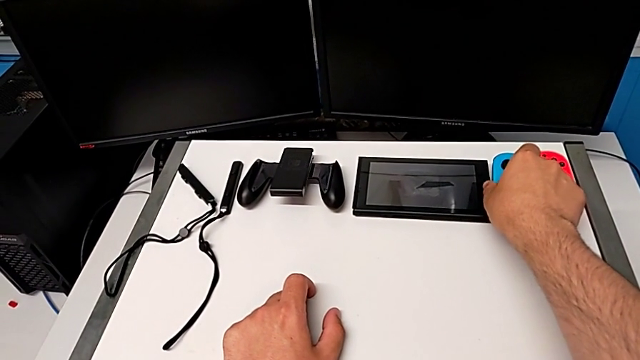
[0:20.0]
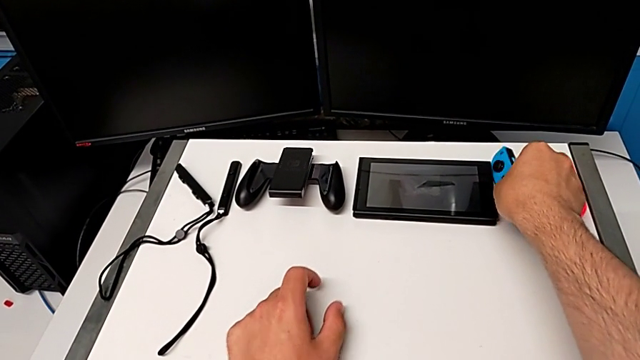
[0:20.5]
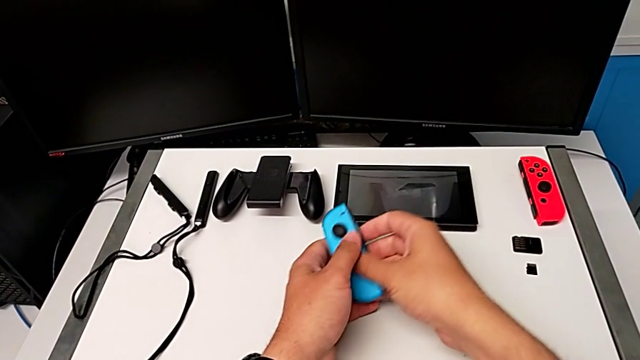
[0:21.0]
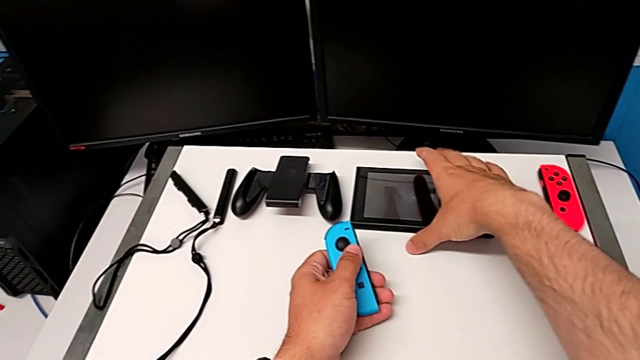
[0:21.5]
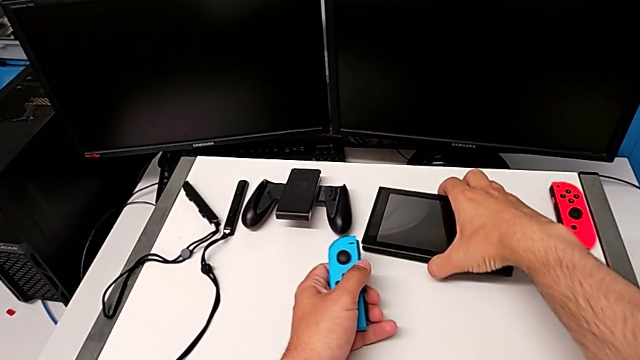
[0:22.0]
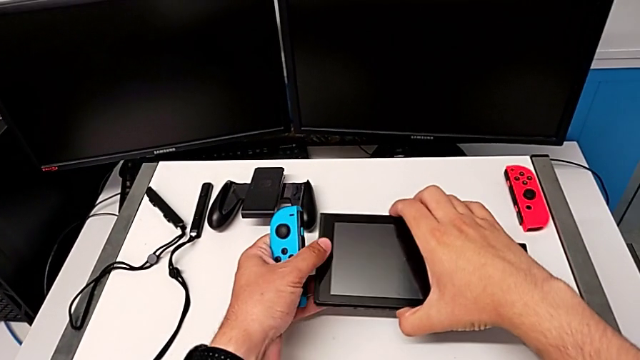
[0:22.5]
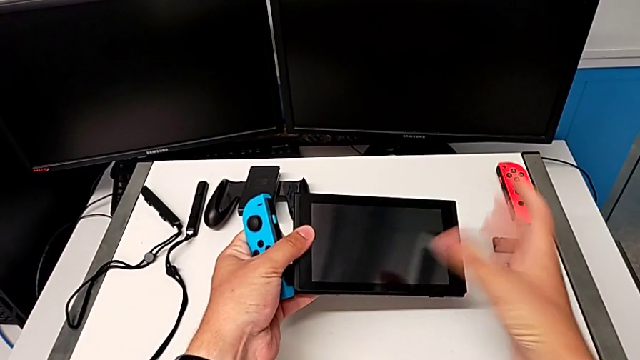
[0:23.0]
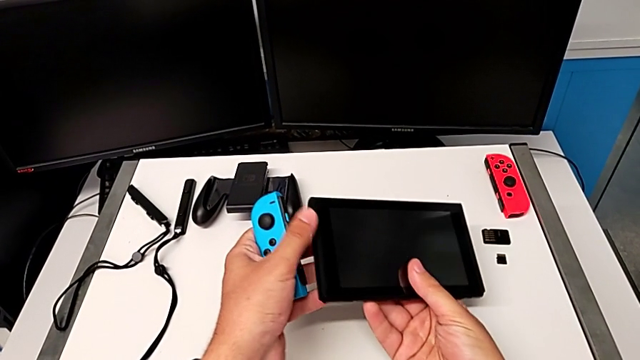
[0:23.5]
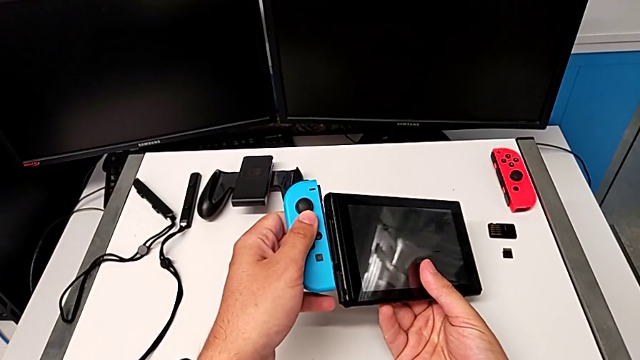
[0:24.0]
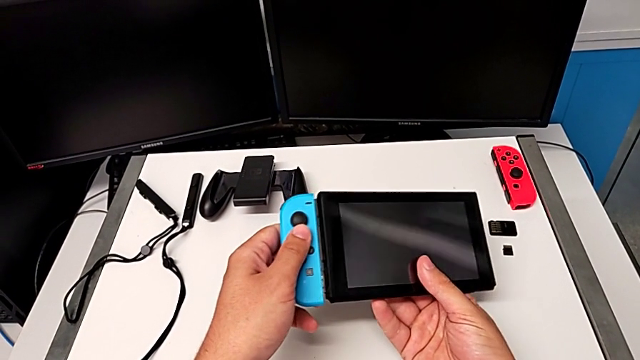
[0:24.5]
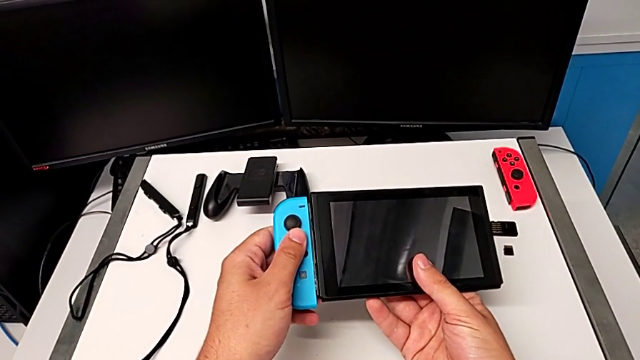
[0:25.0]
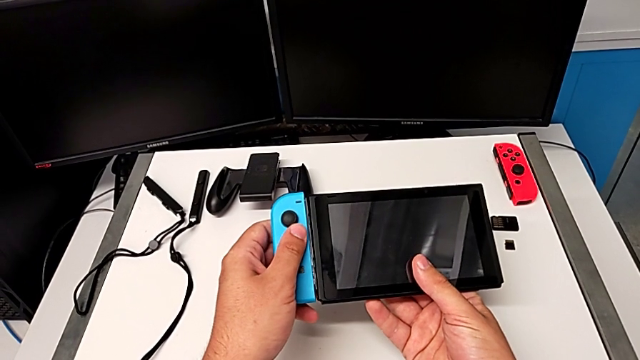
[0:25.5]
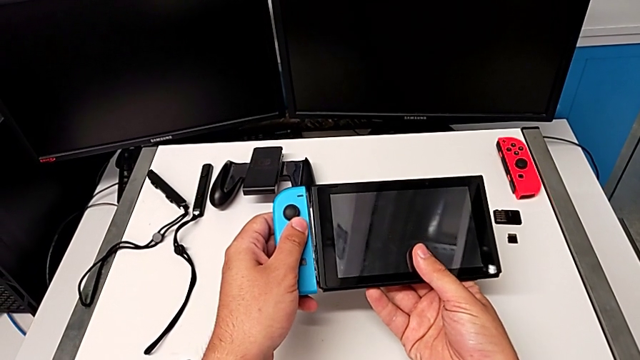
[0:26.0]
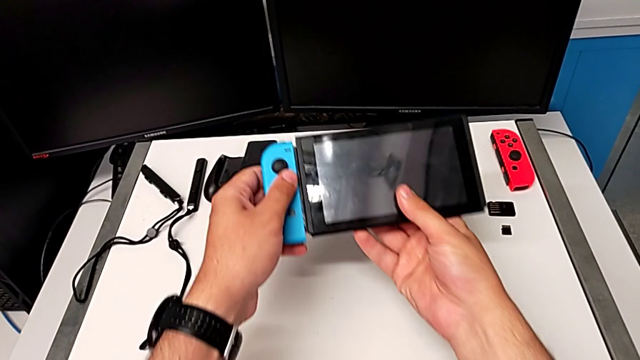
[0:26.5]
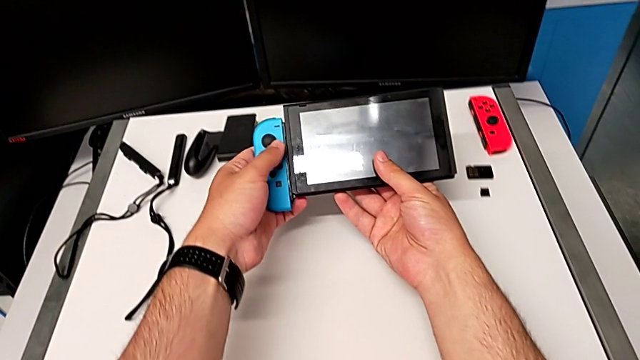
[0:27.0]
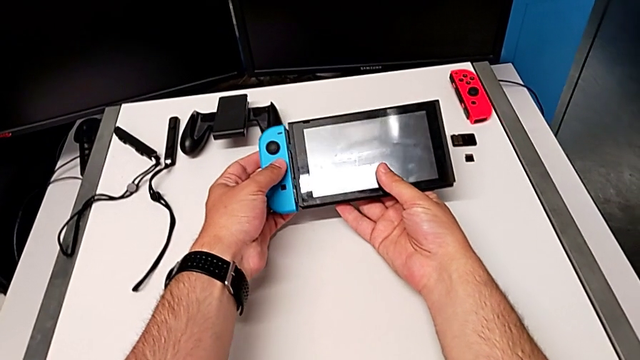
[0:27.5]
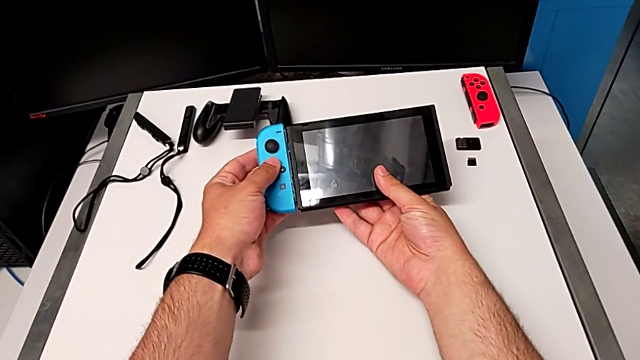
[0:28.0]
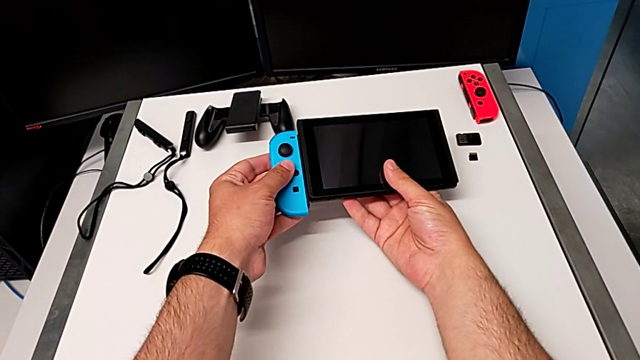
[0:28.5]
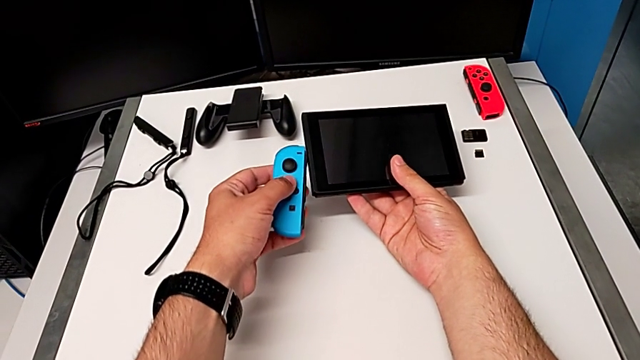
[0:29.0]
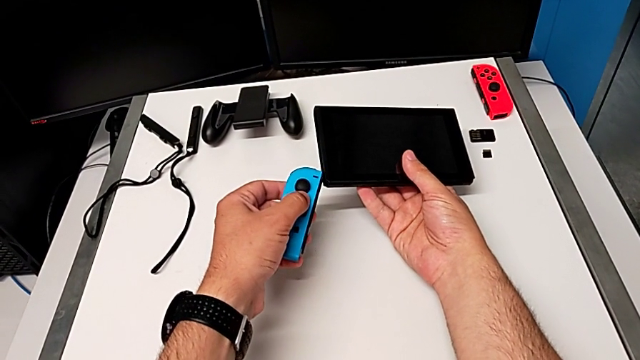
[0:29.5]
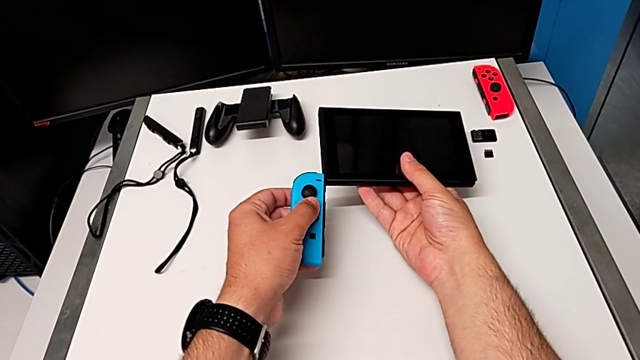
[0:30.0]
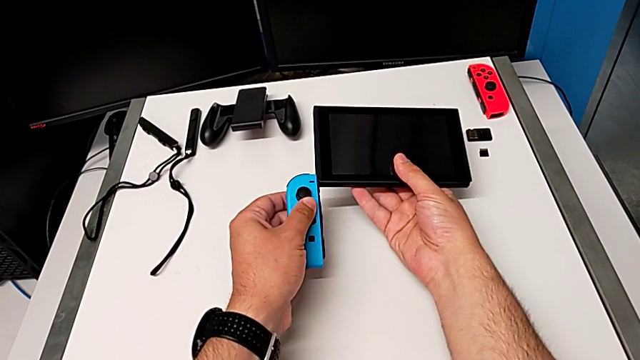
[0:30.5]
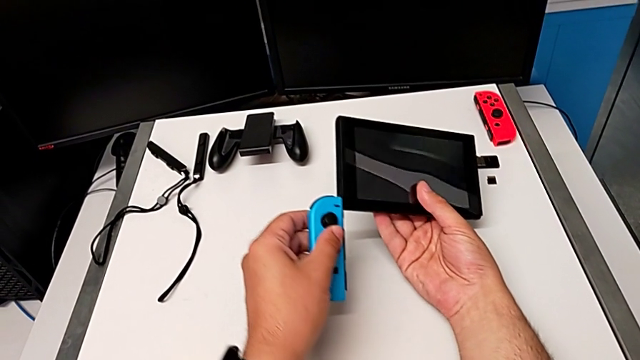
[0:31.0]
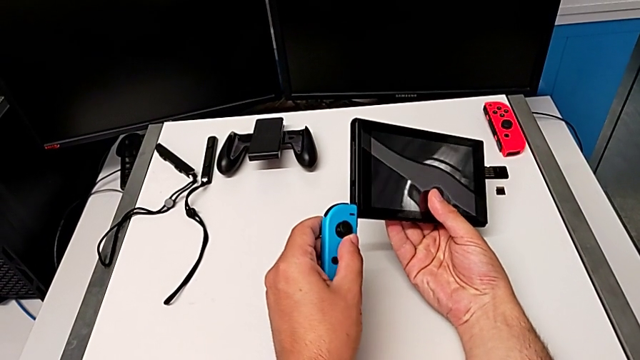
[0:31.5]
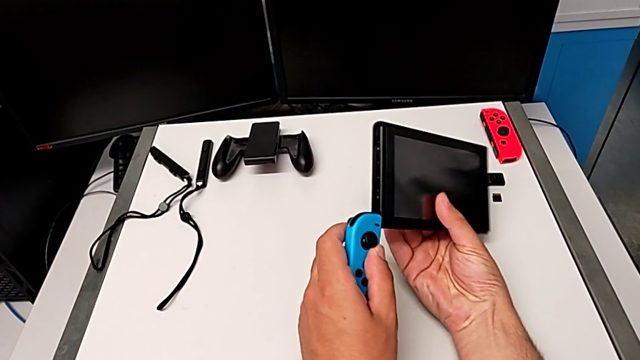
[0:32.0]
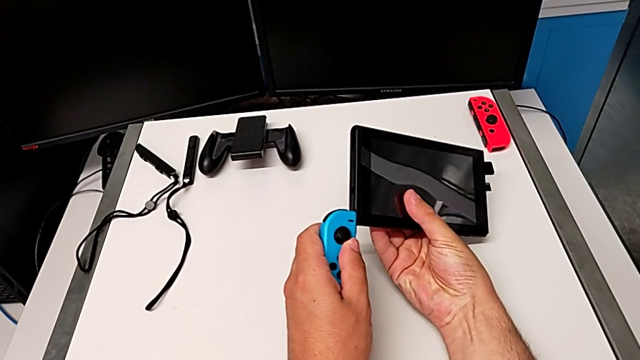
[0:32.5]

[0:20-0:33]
The camera wearer is attaching the Joy-Con controller to the Nintendo Switch. They grab the blue Joy-Con controller, lift it, grab the Nintendo Switch, lift it, flip it, place the Joy-Con controller, hold it and align it.

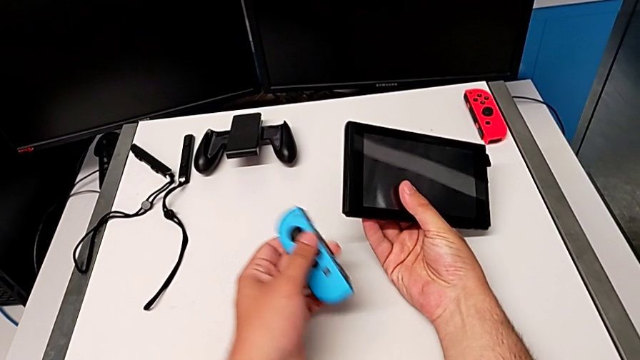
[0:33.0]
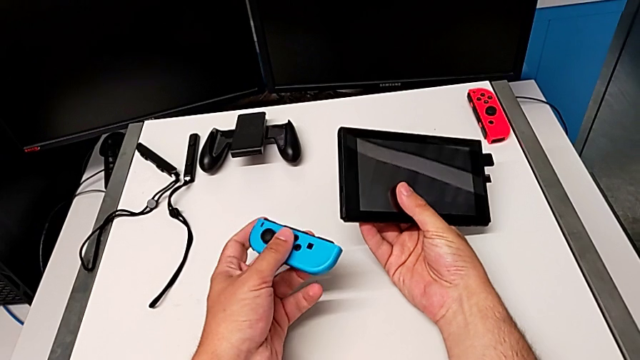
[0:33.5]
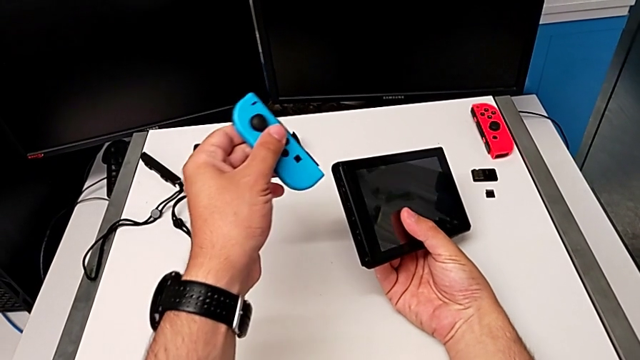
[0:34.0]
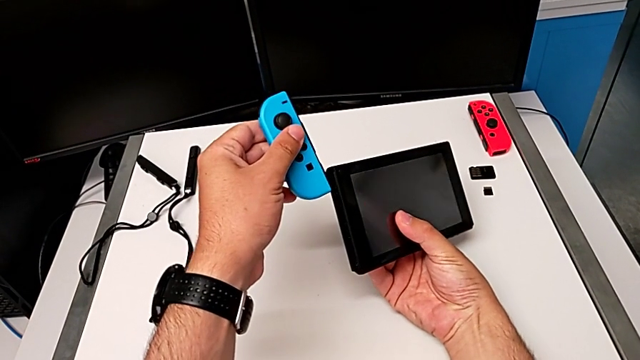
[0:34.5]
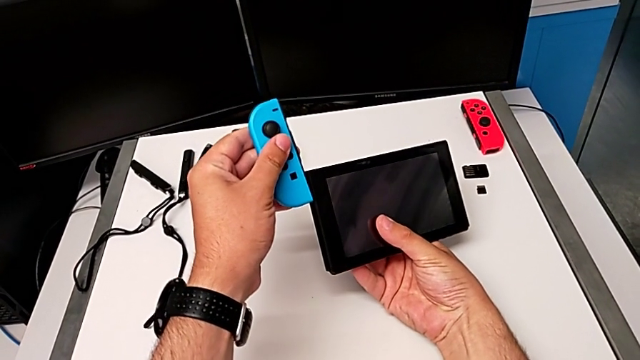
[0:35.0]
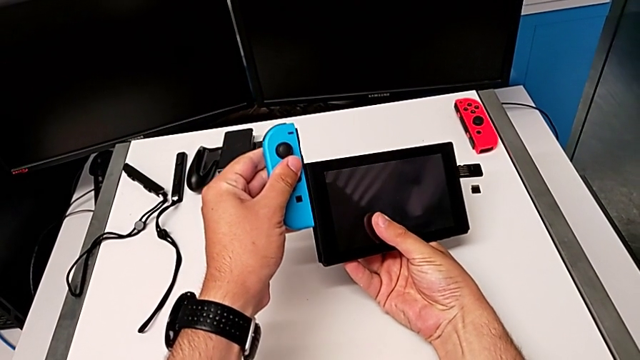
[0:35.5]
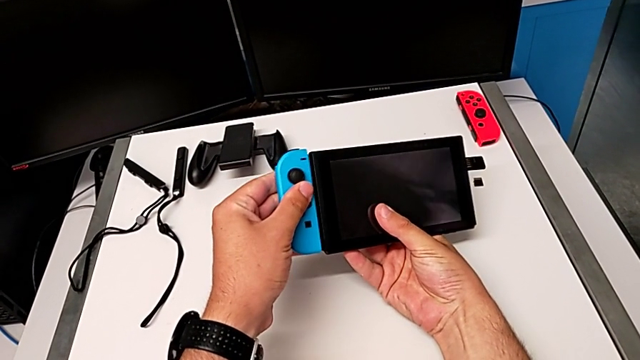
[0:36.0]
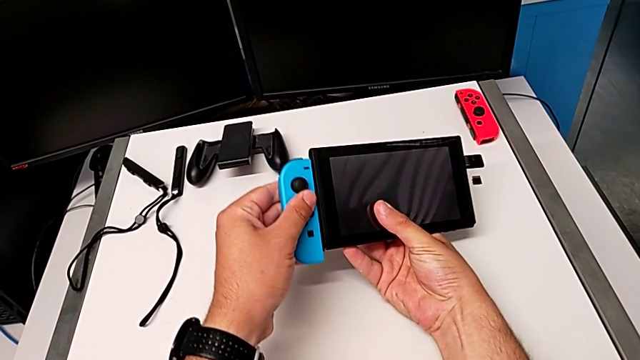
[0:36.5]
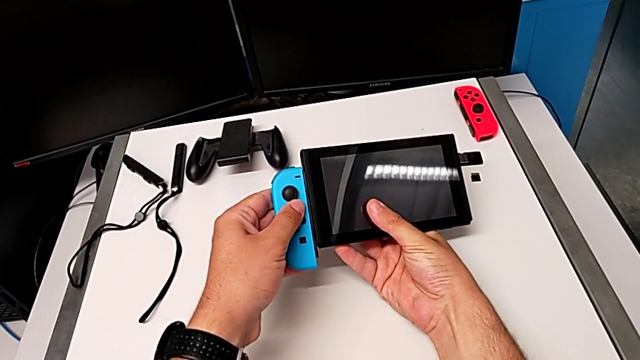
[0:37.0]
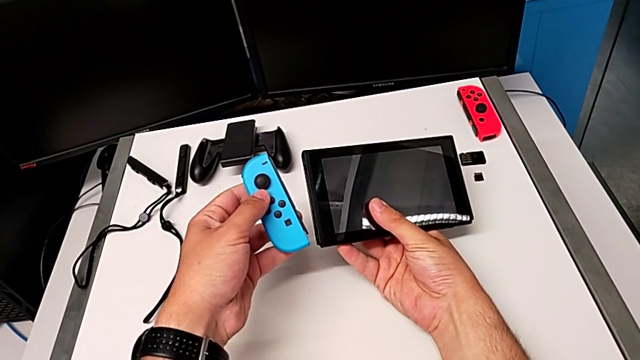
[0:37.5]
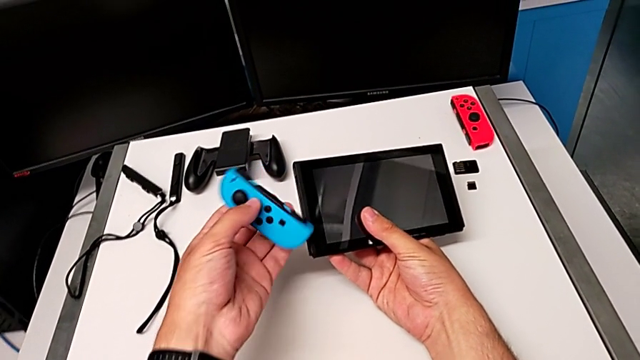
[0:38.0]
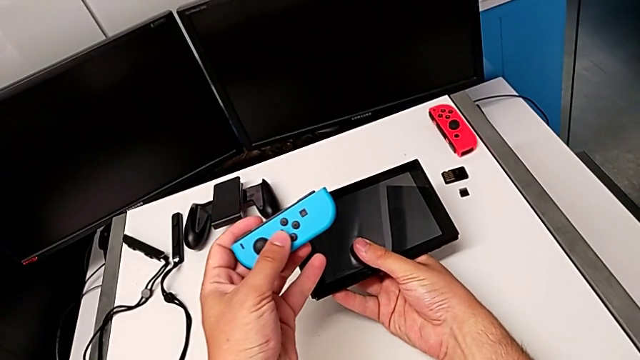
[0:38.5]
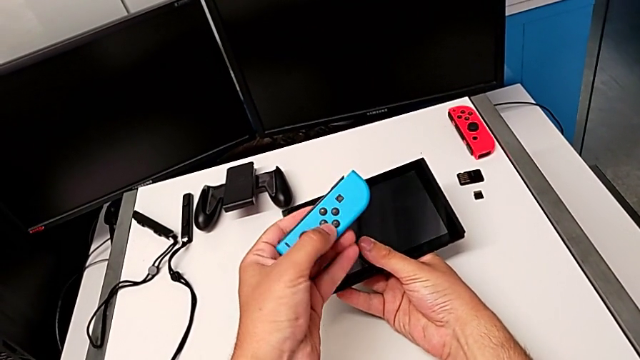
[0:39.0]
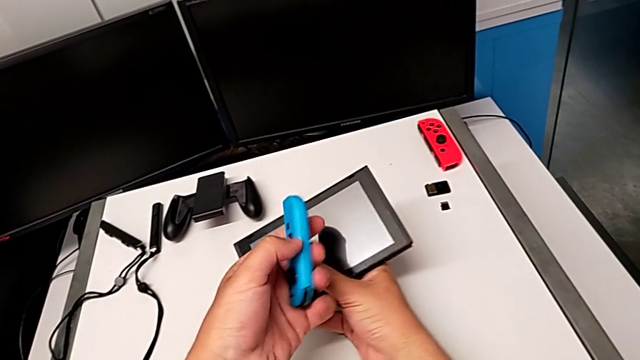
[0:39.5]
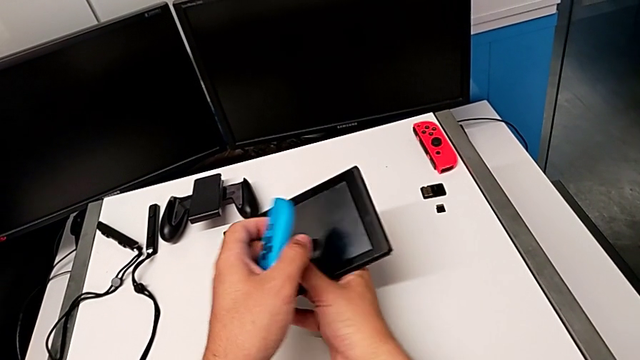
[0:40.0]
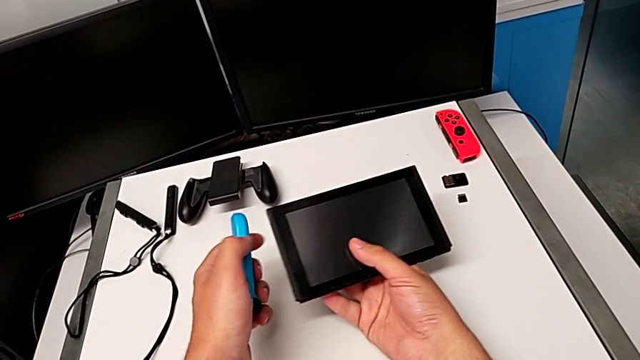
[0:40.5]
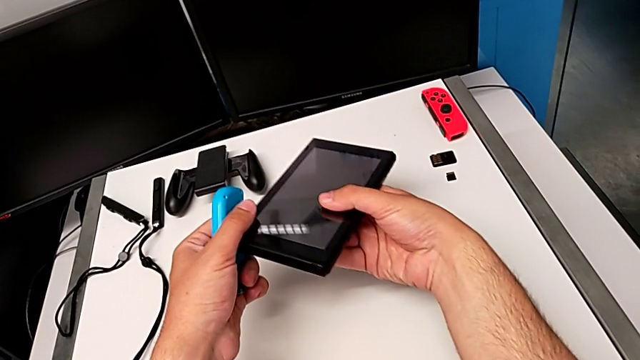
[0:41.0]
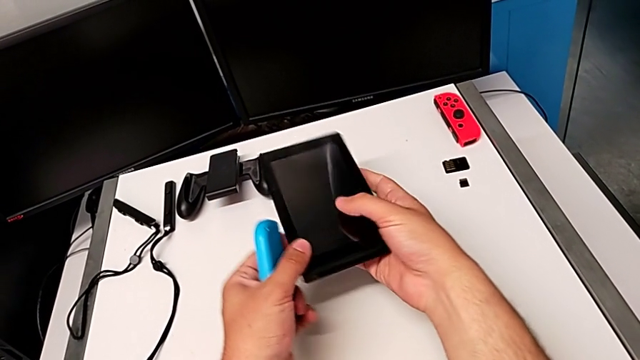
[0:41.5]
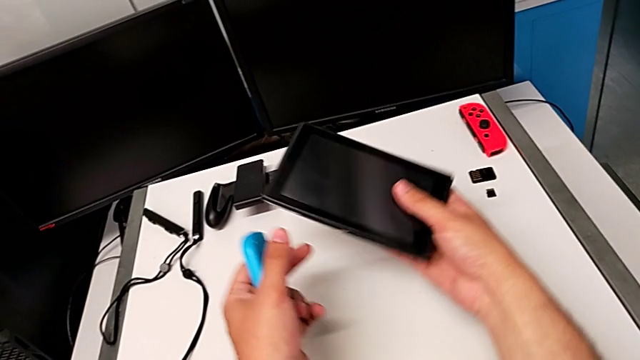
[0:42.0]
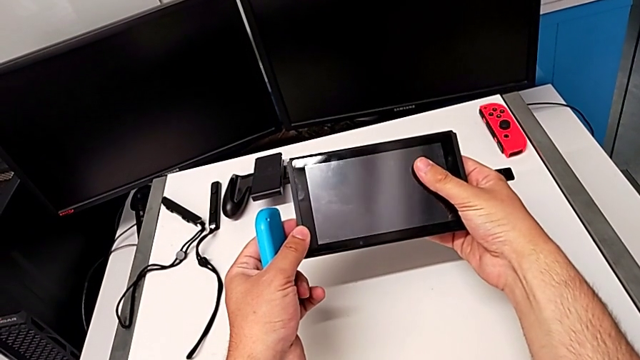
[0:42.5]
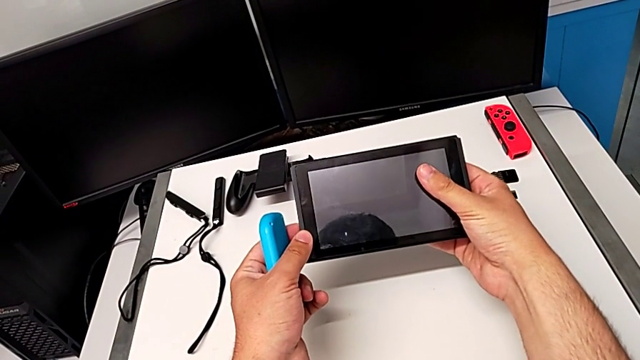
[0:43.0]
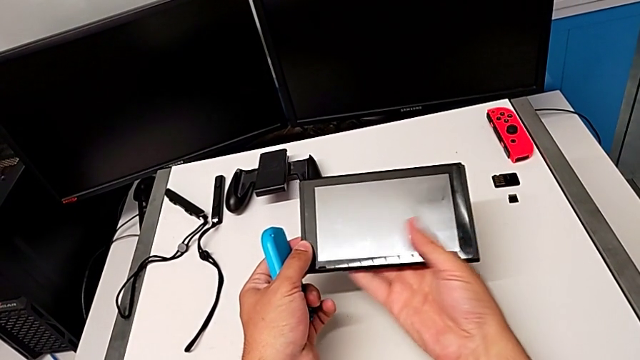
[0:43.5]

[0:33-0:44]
The camera wearer is attaching the Joy-Con controller to the Nintendo Switch. They slide the Joy-Con controller and inspect it.
